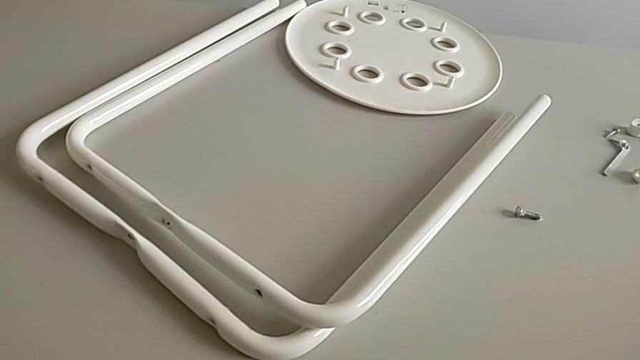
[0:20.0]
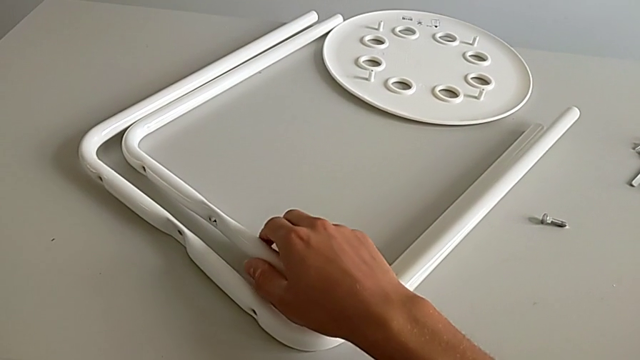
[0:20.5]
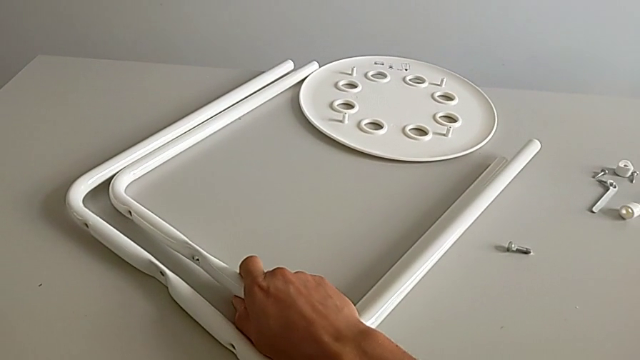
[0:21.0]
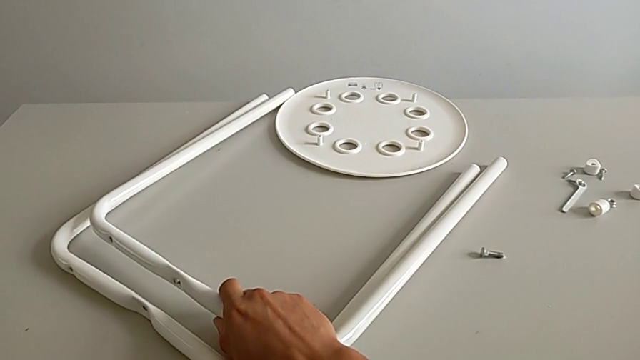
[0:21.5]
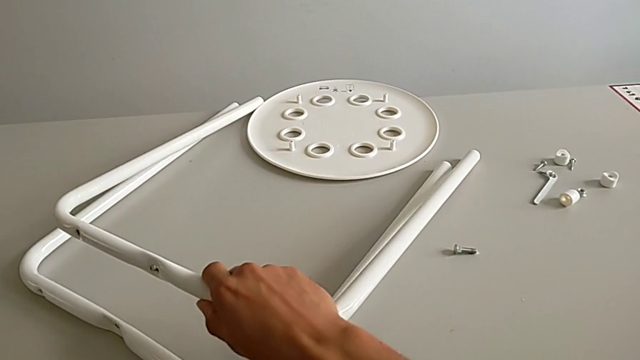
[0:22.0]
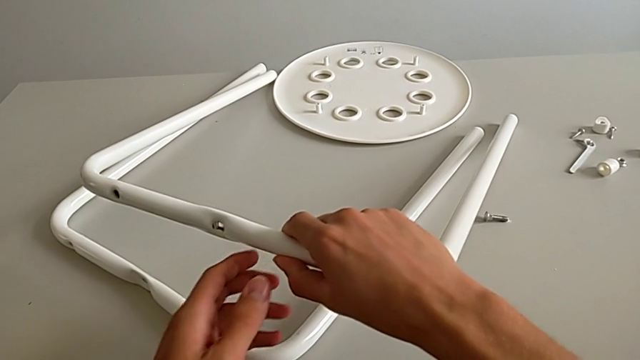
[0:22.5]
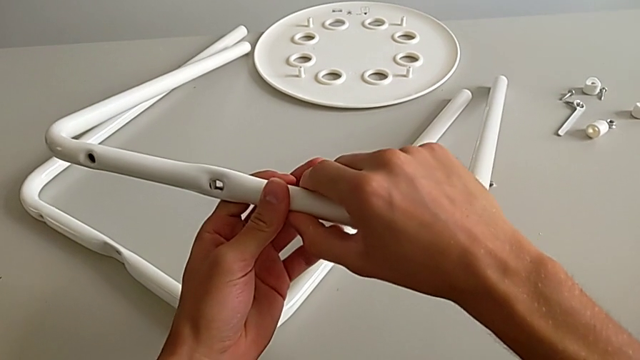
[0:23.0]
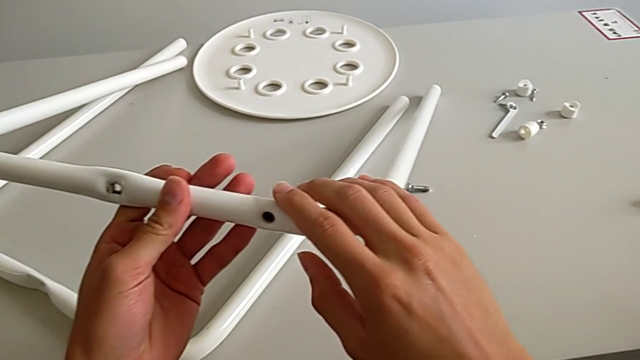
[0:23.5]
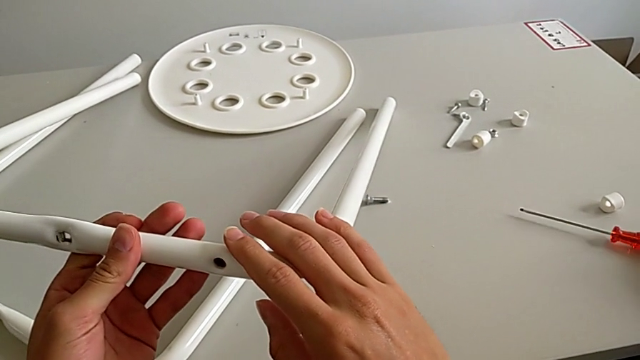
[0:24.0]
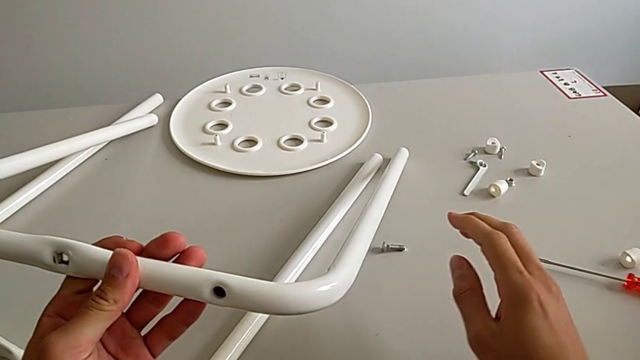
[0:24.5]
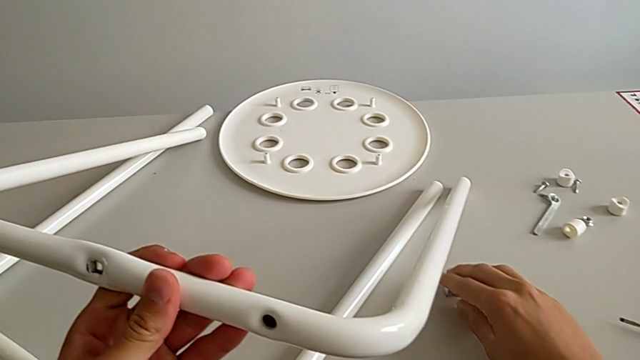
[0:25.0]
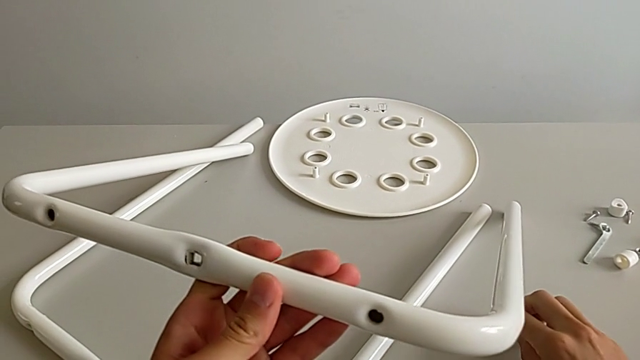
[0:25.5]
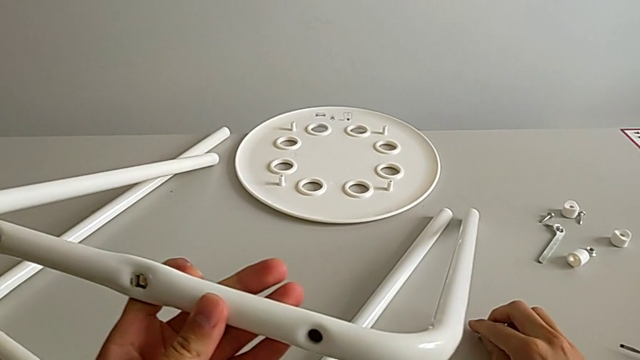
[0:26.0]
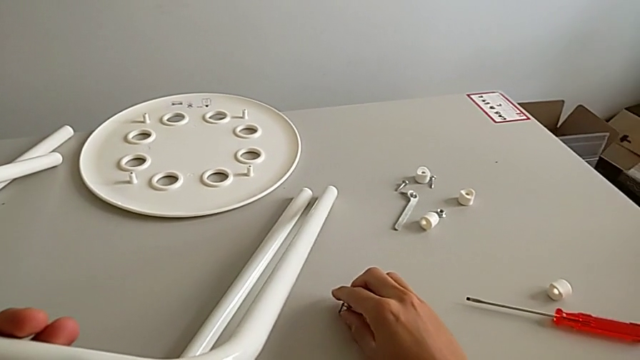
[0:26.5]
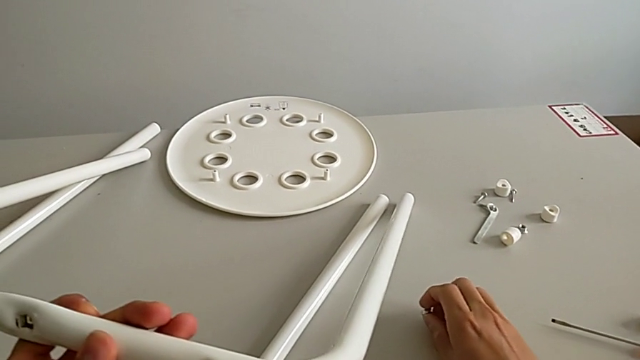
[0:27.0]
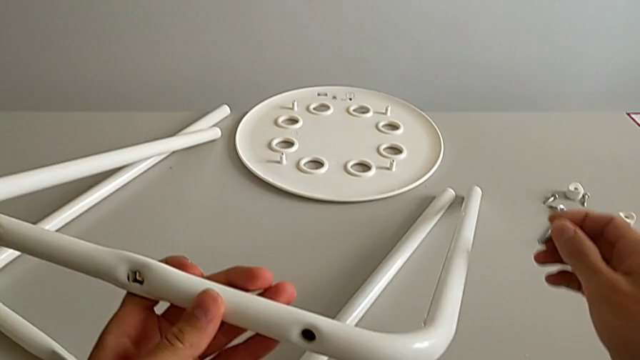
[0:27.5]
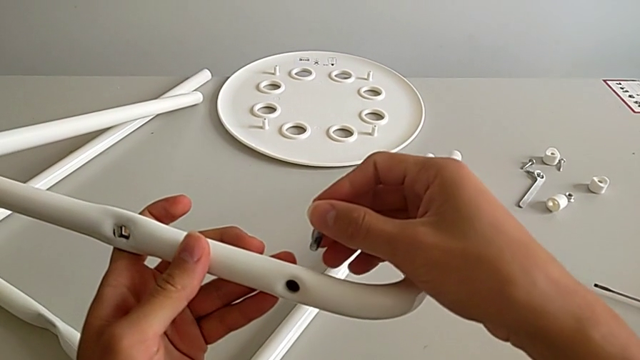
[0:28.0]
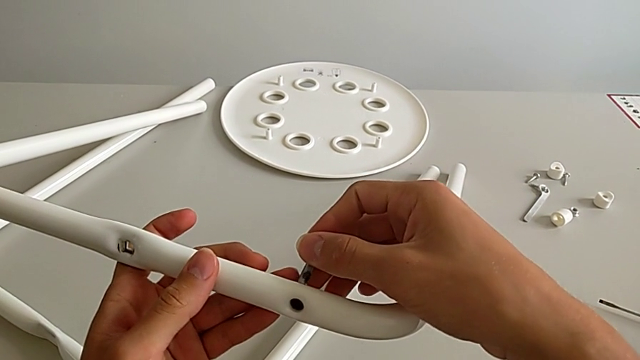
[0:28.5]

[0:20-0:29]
The camera wearer is assembling the leg. They grab the first leg, lift it with the left hand, grab the screw with the right hand and wrongly approach the leg.

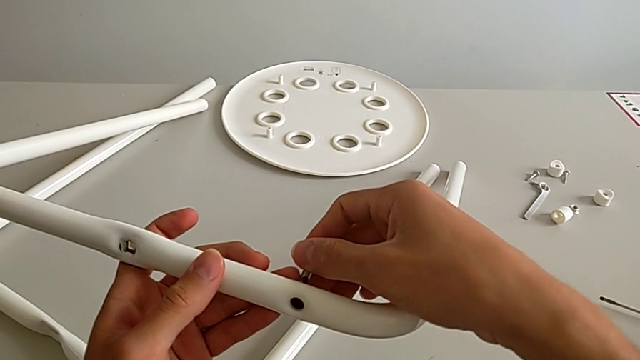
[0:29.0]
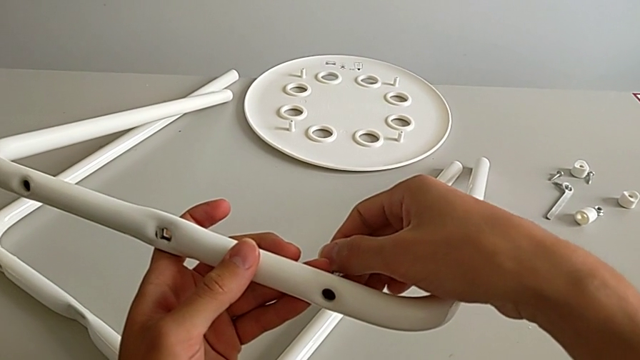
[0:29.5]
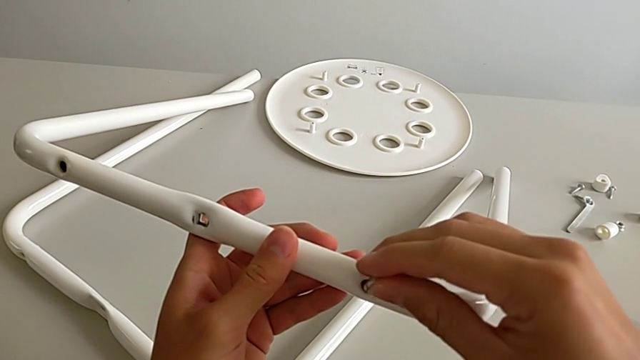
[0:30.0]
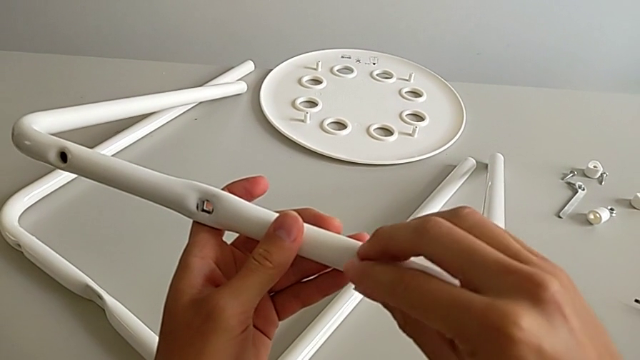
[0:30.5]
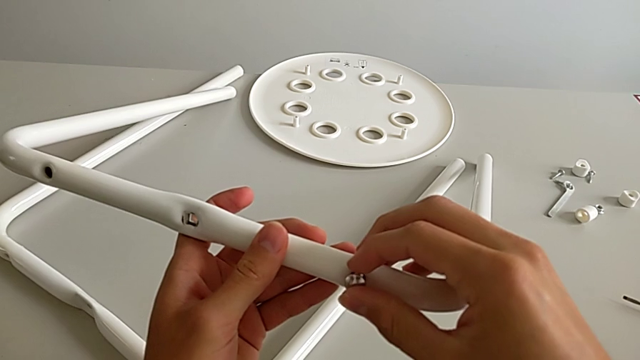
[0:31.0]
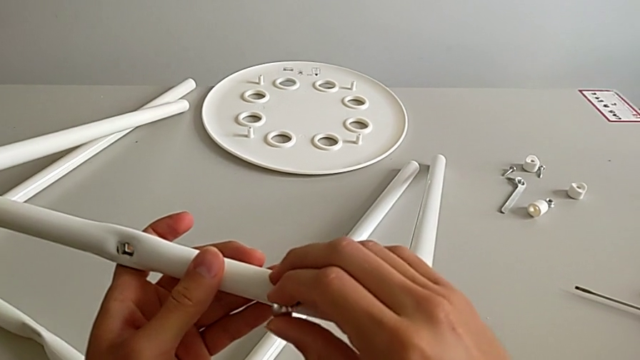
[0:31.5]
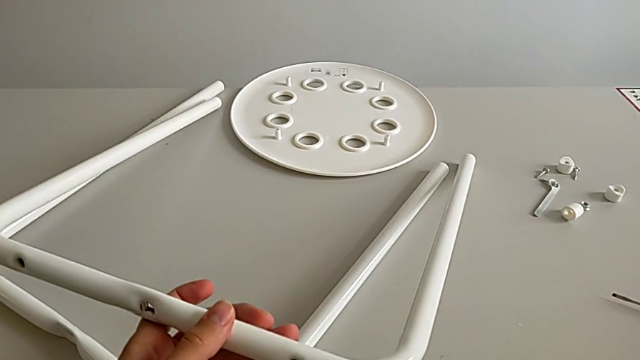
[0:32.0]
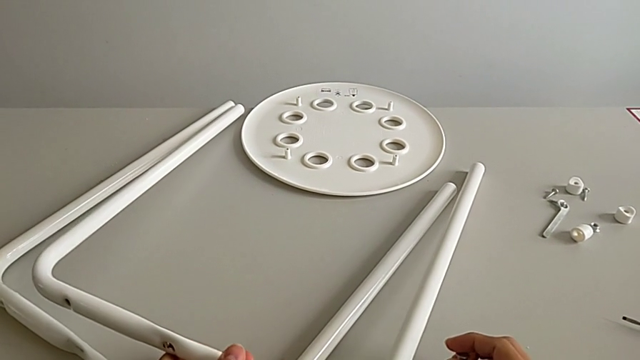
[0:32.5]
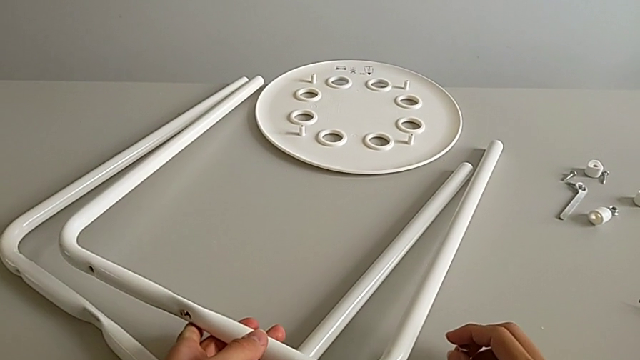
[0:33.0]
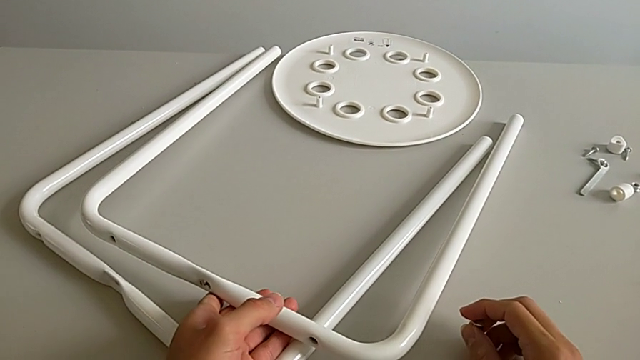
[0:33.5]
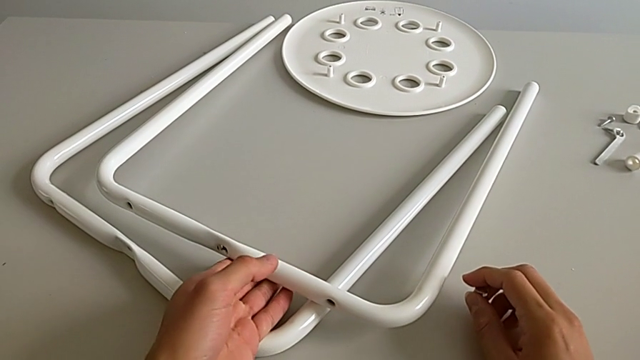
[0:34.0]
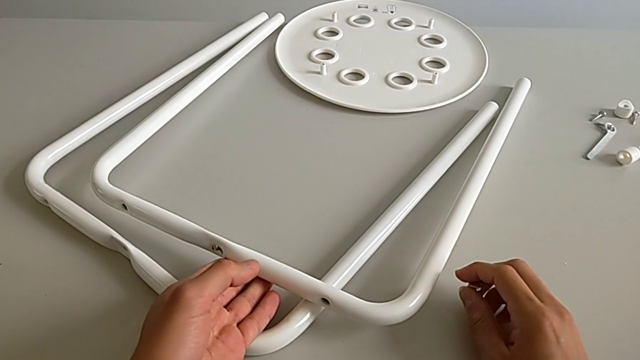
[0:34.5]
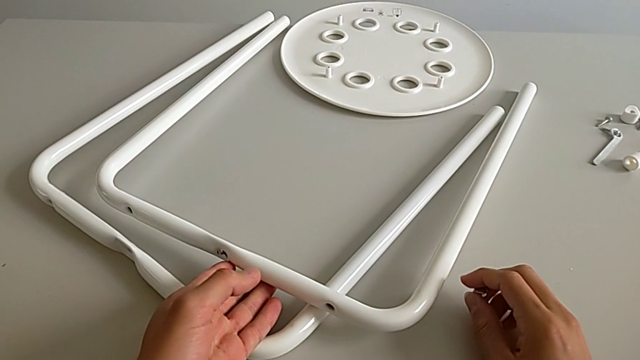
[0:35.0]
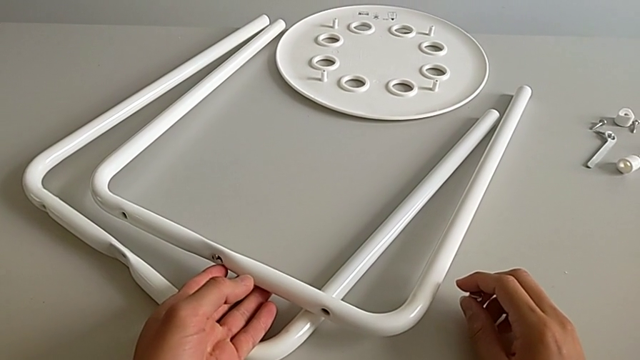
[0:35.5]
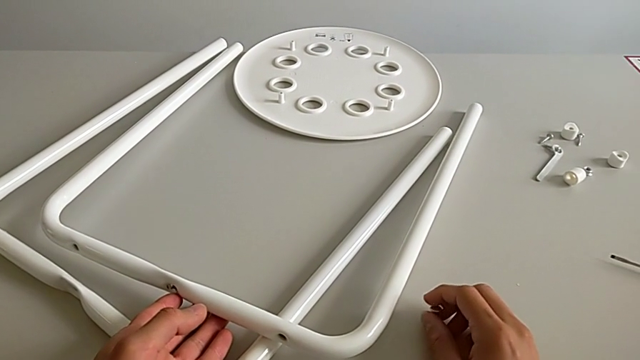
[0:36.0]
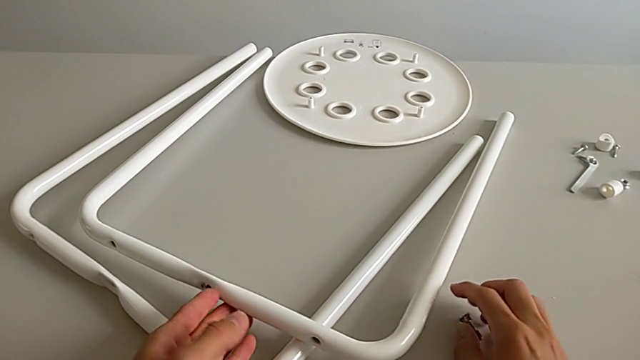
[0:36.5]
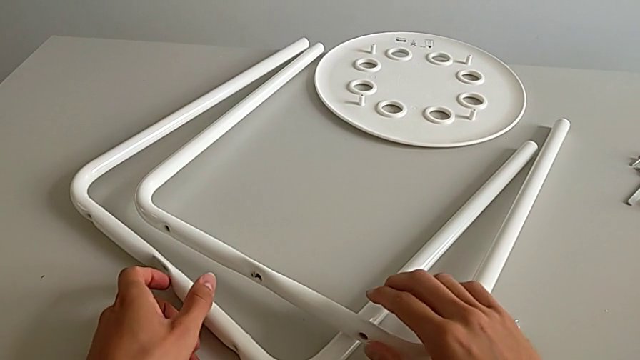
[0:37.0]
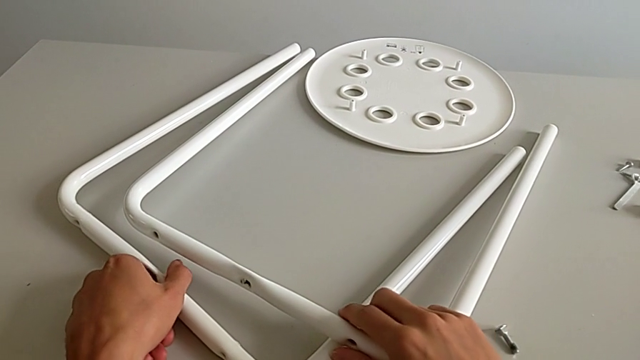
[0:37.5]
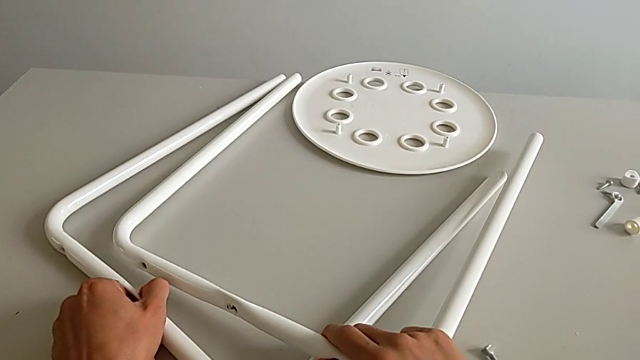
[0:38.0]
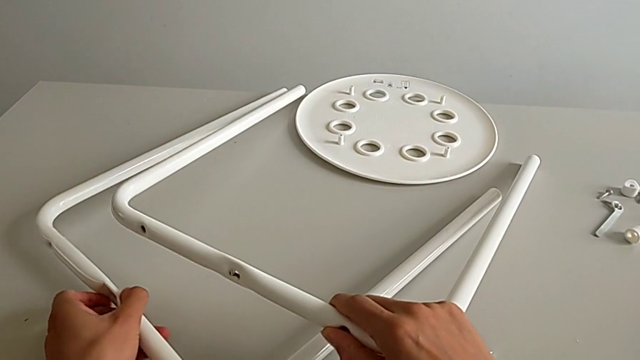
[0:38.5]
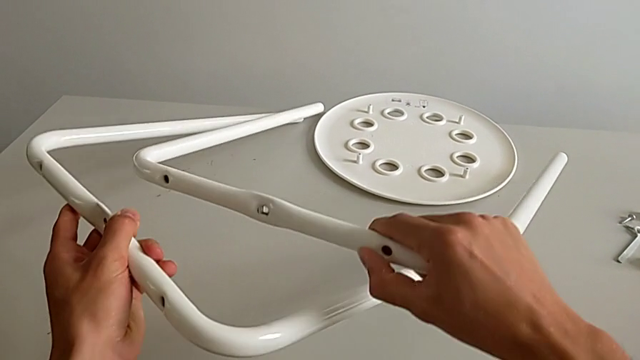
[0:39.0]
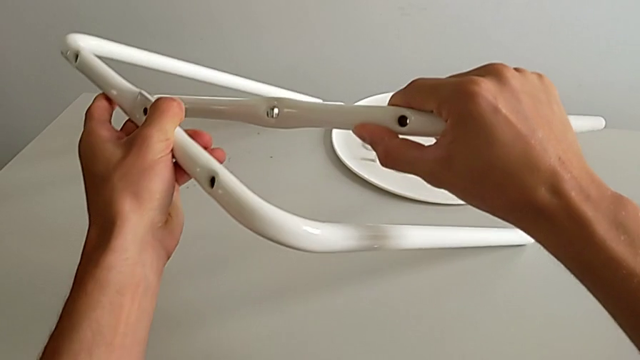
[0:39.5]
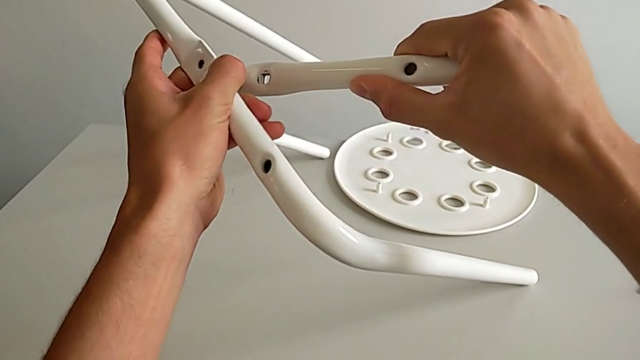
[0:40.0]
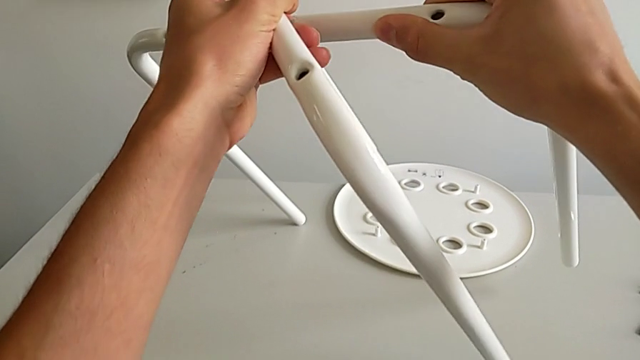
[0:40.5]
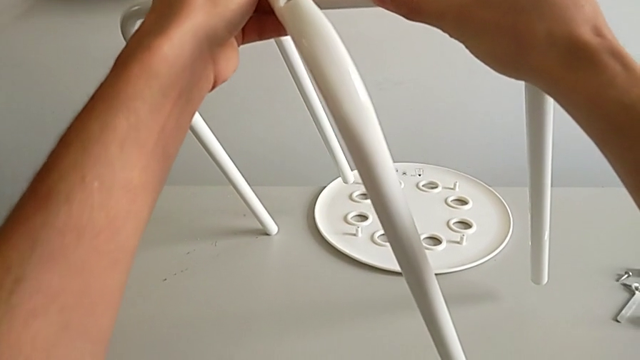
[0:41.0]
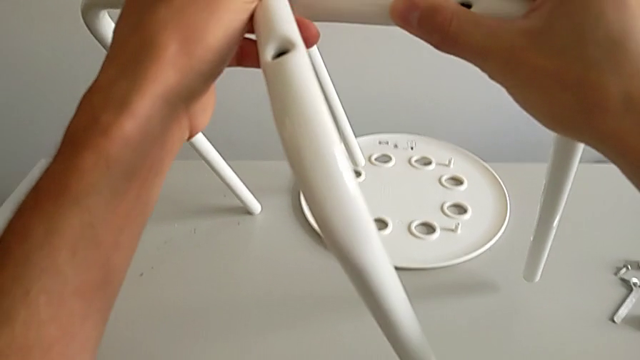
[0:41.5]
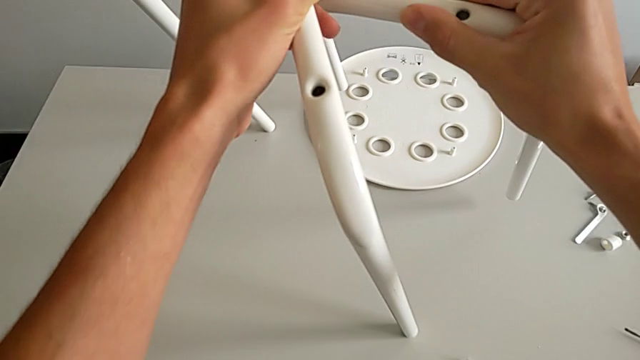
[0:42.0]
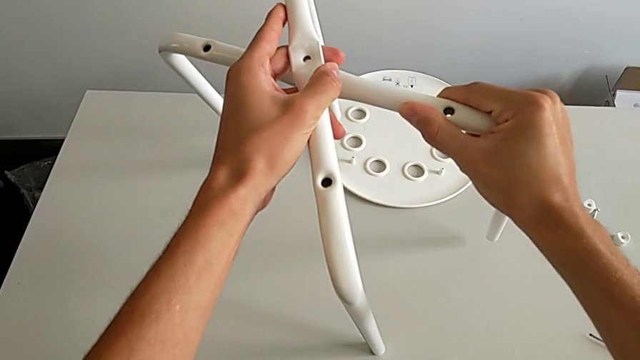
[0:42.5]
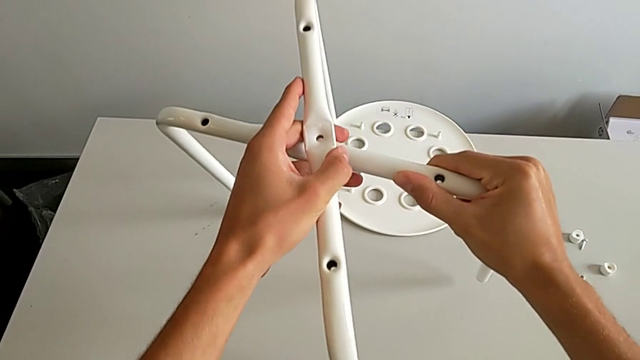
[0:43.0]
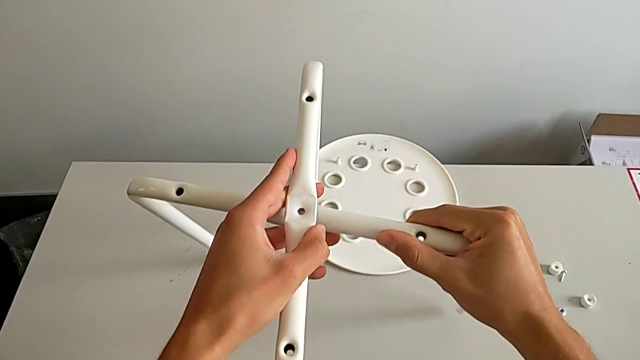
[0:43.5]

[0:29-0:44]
The camera wearer is assembling the leg. They wrongly insert the screw, disassemble it, place the leg and place the screw. They grab the leg, lift it and wrongly assemble it.
